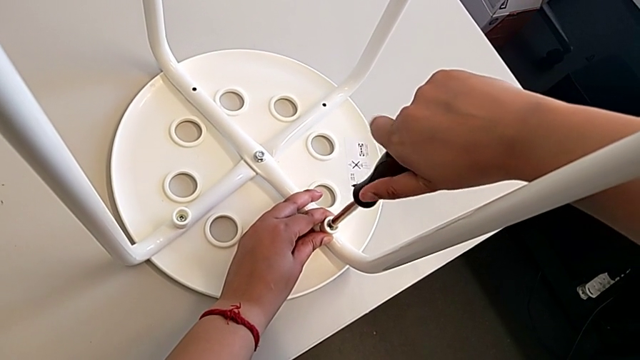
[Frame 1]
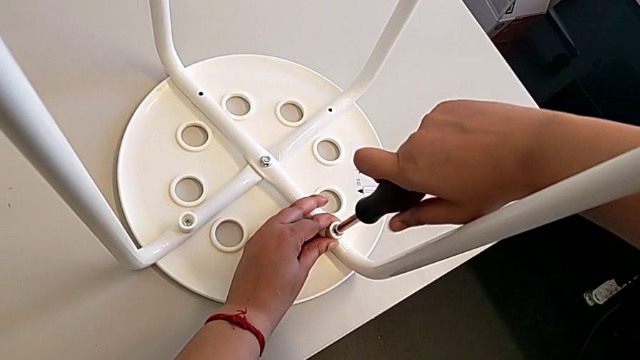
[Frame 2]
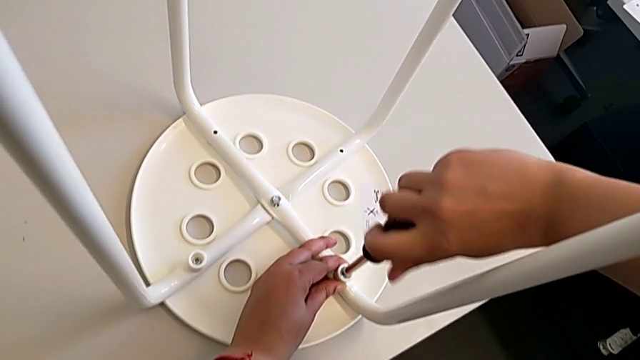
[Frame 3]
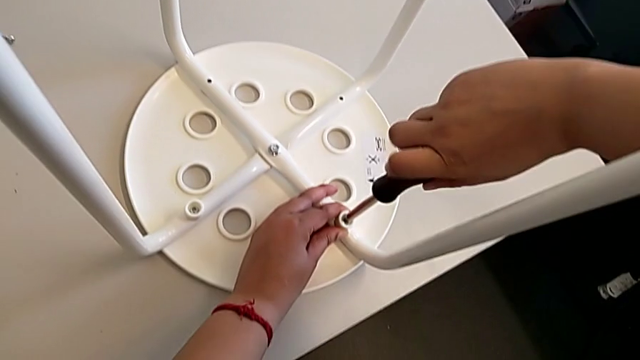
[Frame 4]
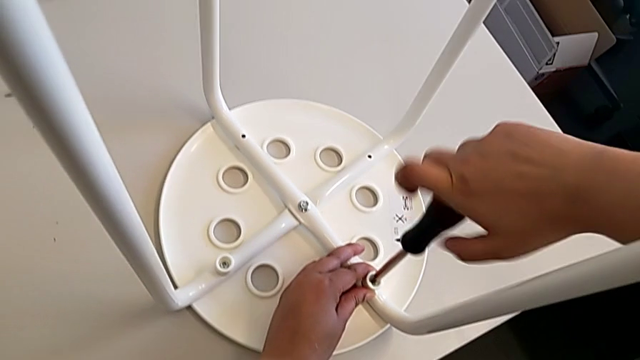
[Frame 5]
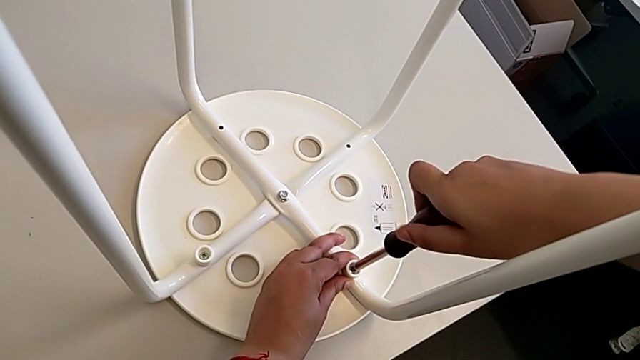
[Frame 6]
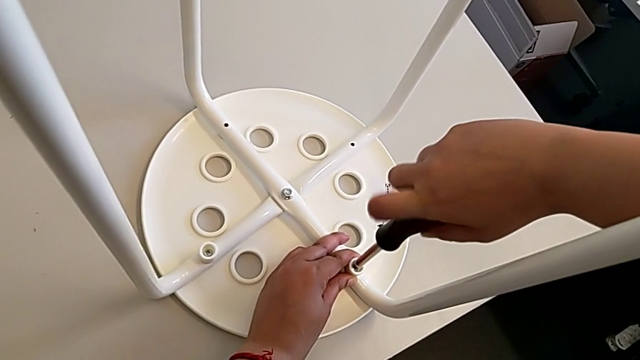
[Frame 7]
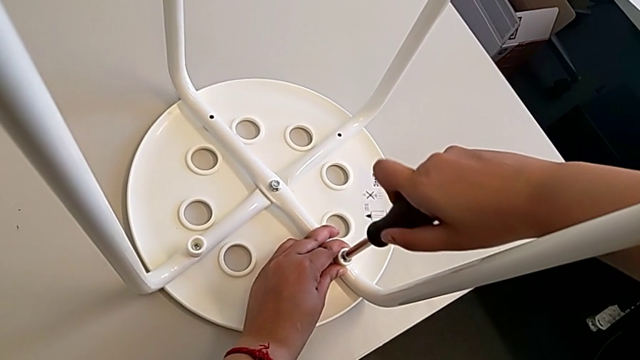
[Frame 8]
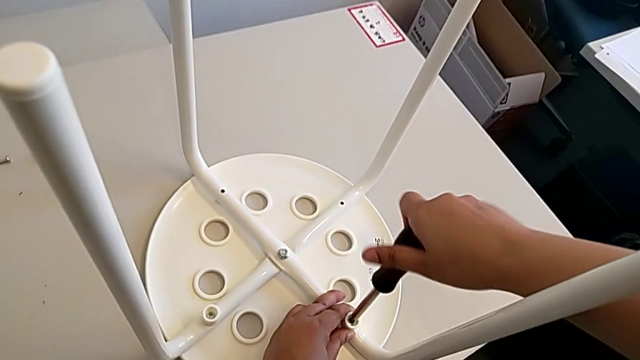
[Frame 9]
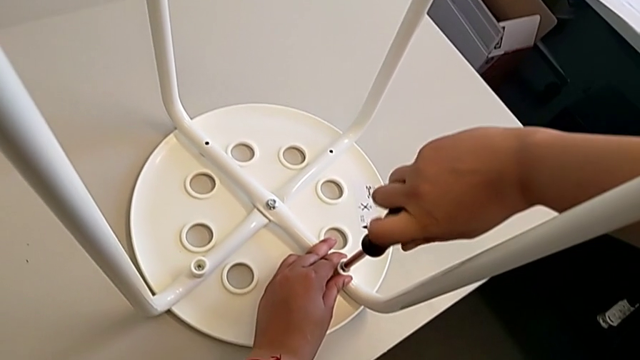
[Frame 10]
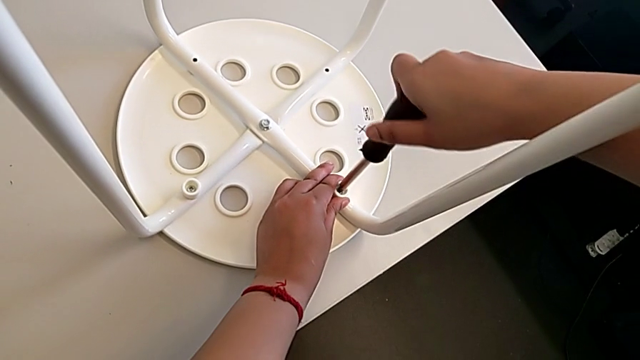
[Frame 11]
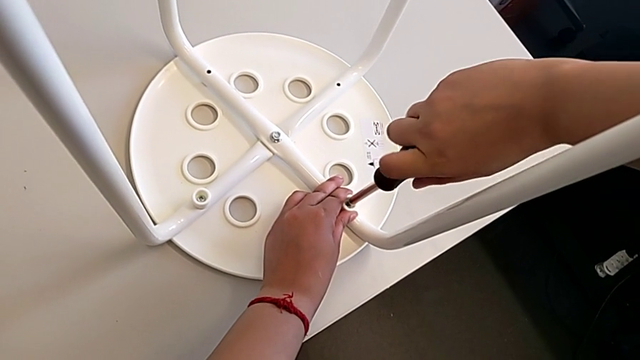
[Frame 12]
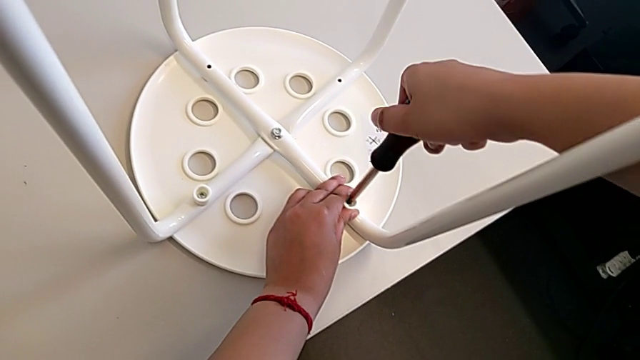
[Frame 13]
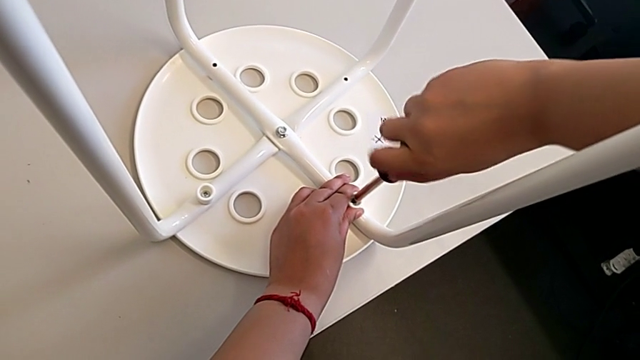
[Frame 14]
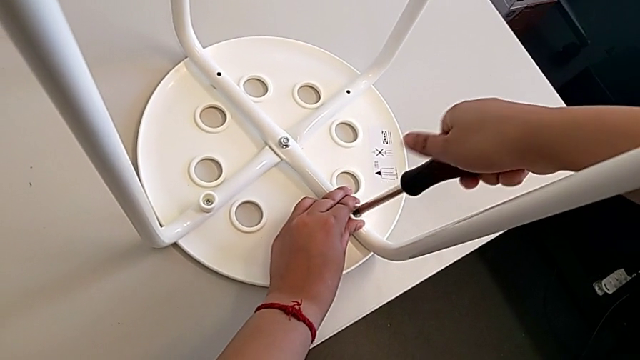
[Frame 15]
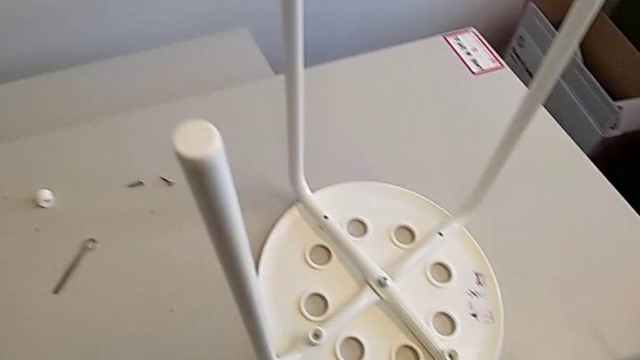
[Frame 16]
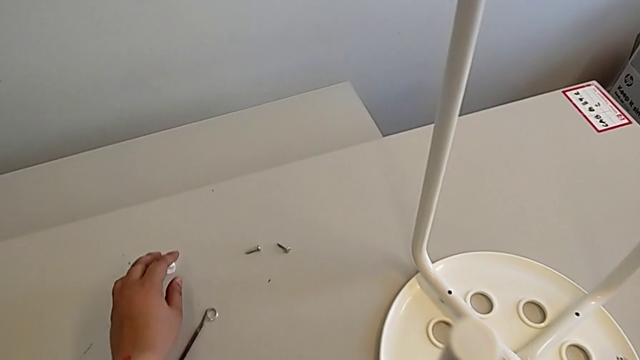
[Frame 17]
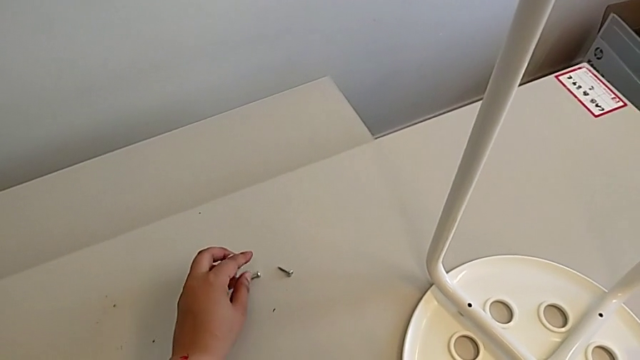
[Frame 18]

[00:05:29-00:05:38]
The camera wearer is assembling the seat. They keep screwing the second screw, withdraw the screwdriver and grab the screw.

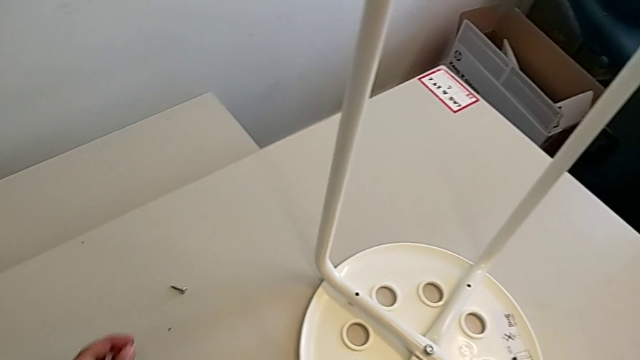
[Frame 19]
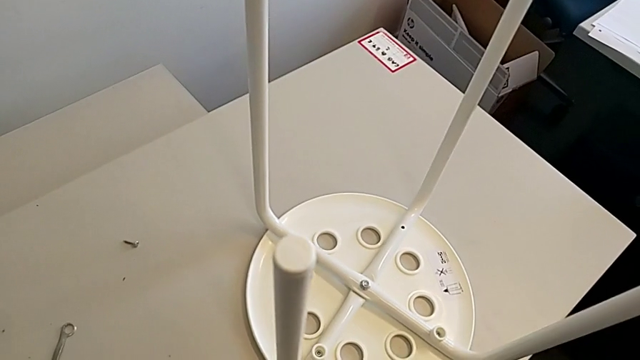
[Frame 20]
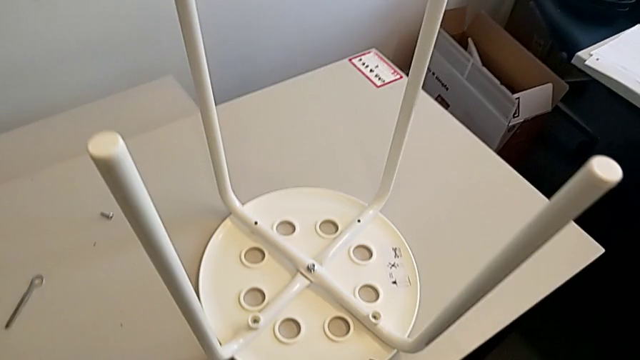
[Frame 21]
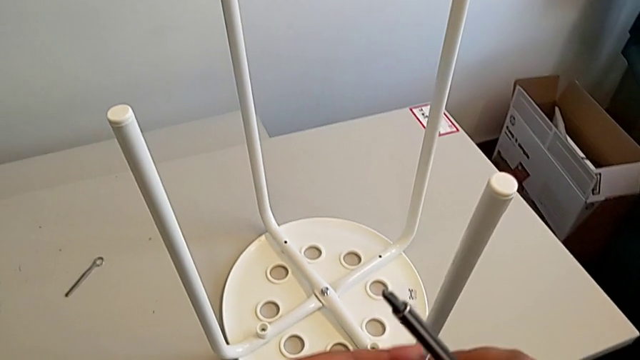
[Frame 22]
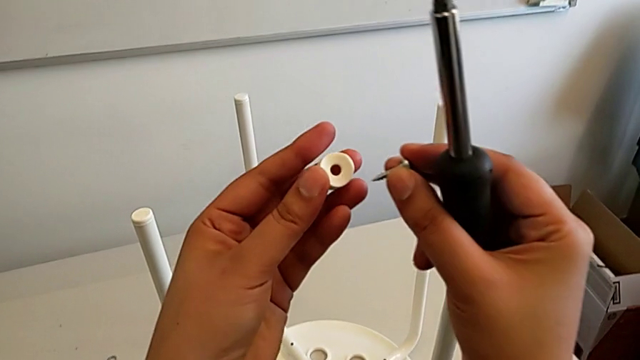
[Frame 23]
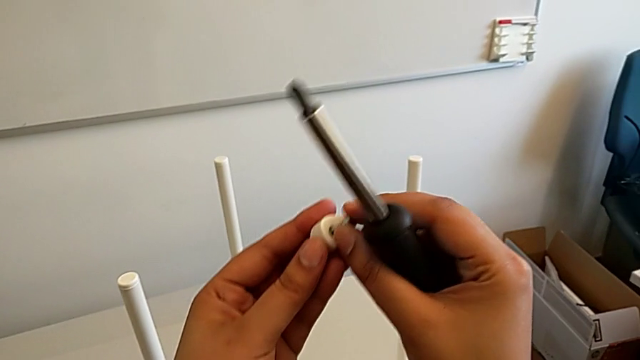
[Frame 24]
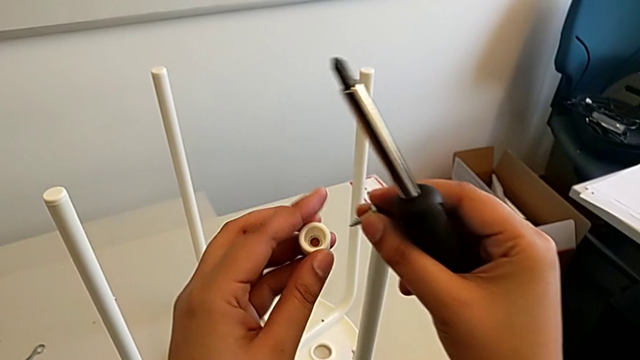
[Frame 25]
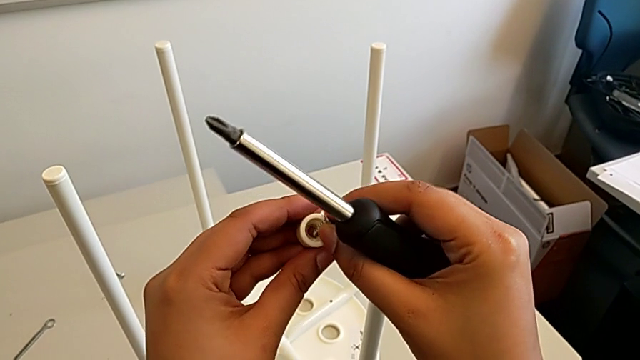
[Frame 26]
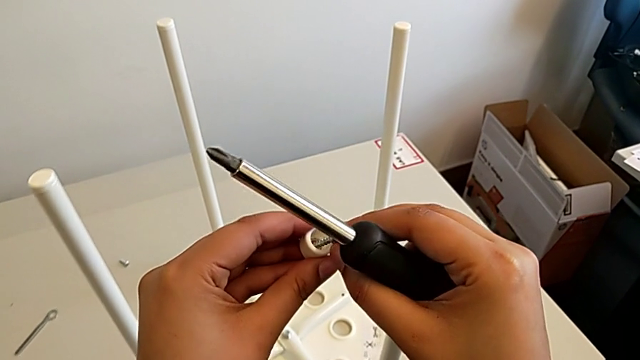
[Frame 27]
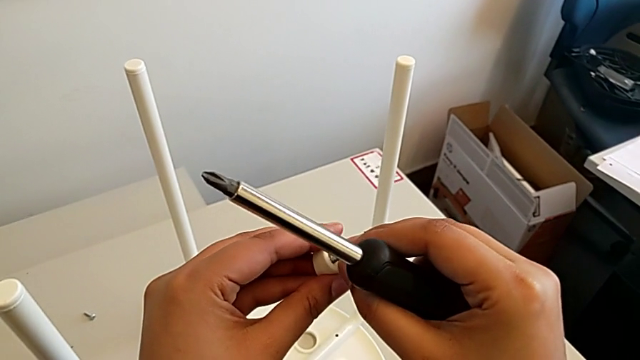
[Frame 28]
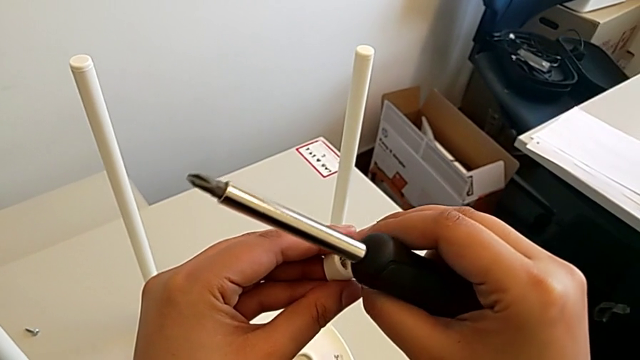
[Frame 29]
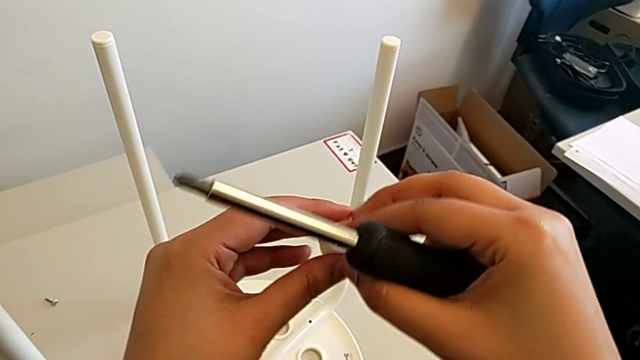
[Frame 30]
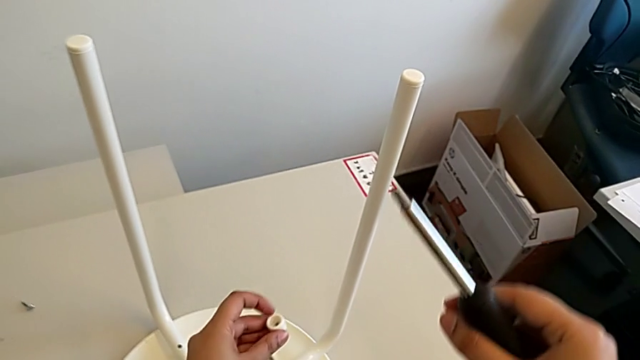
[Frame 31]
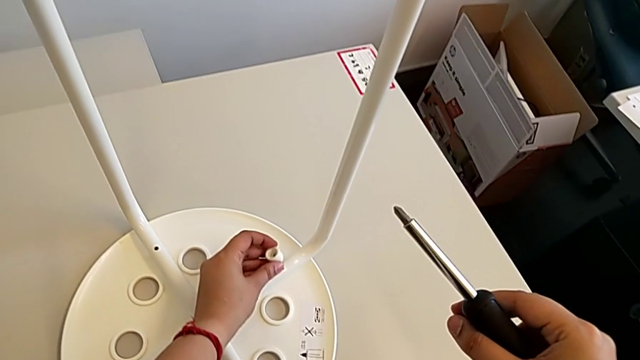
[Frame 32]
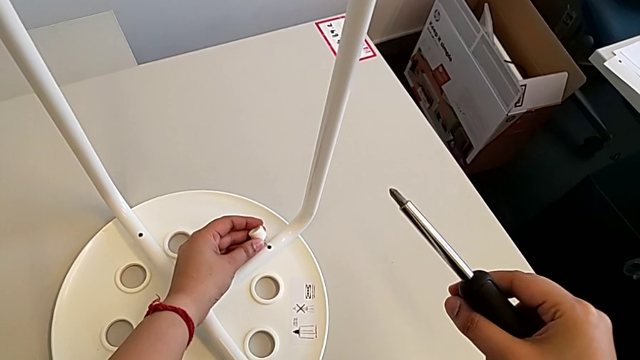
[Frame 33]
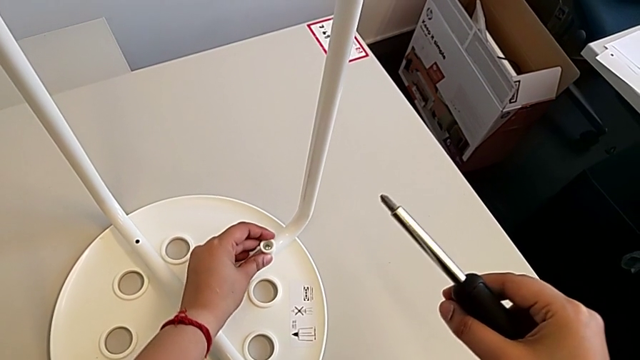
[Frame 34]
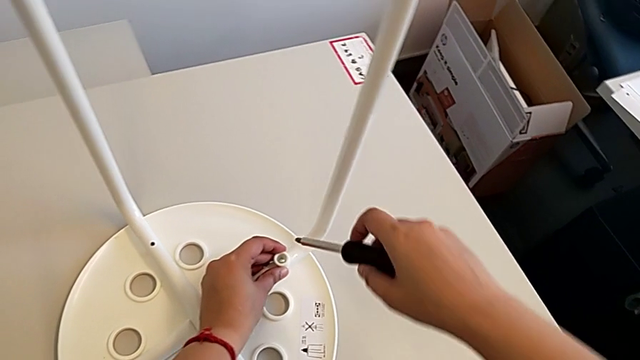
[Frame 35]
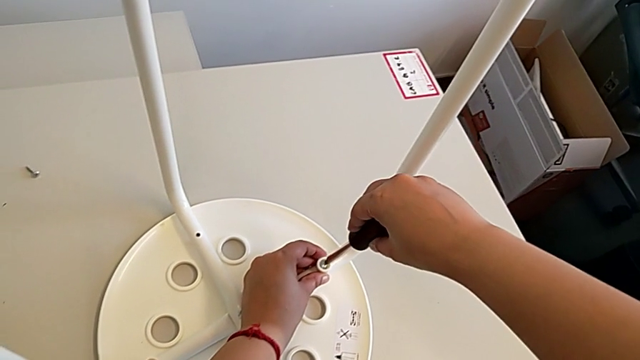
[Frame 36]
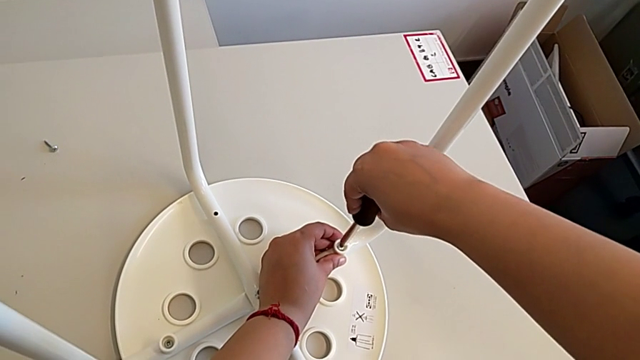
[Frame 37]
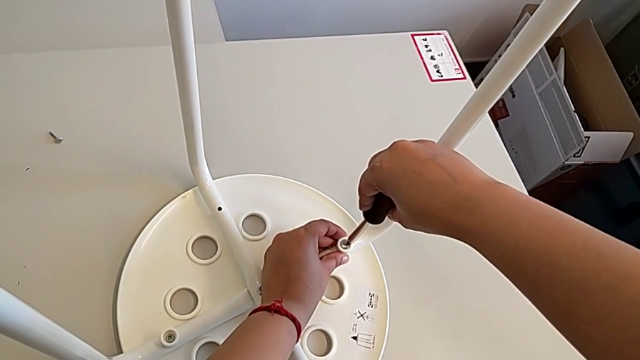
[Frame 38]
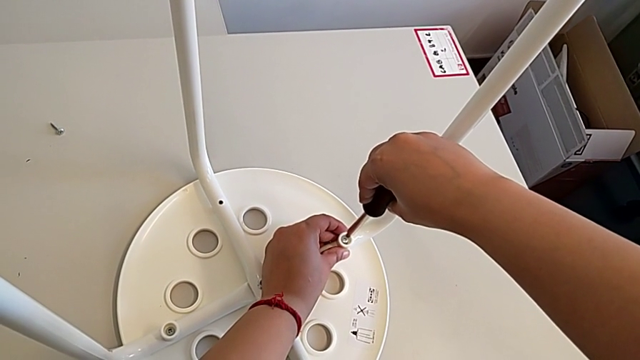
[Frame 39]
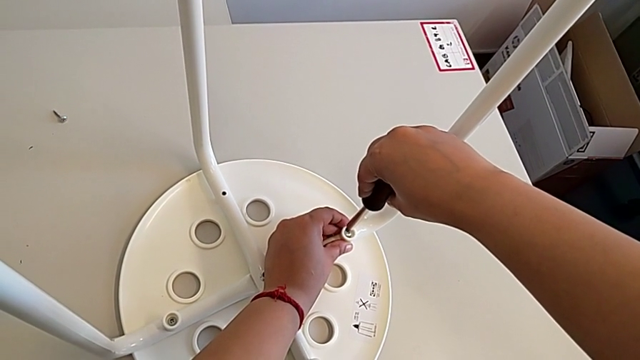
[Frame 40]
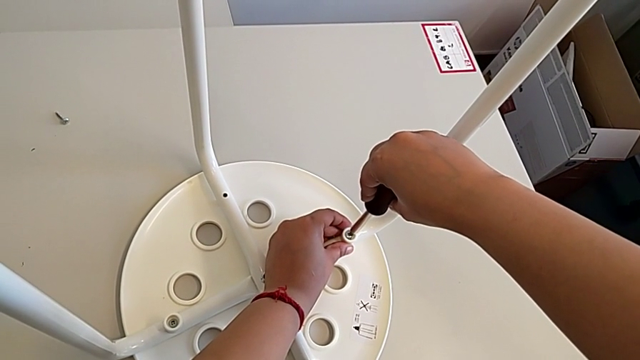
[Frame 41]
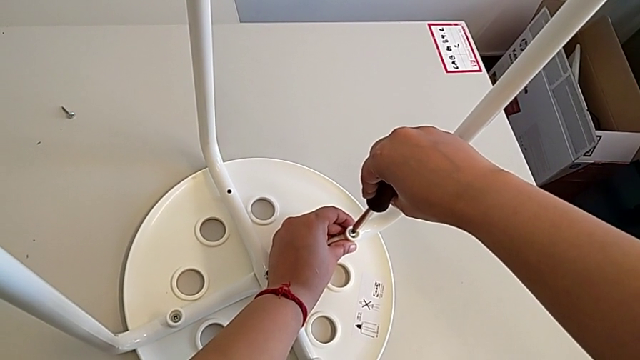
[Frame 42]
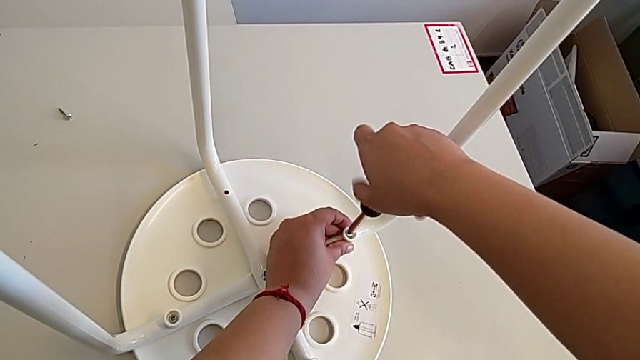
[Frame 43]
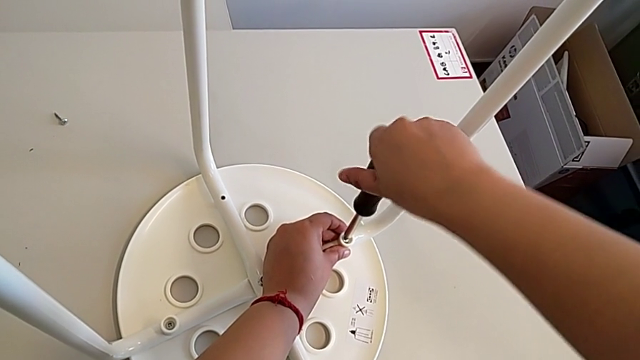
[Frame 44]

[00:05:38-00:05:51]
The camera wearer is assembling the seat. They insert the screw, place the third washer and insert the screwdriver.
